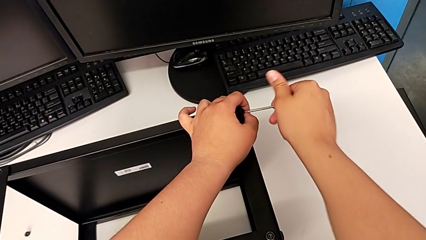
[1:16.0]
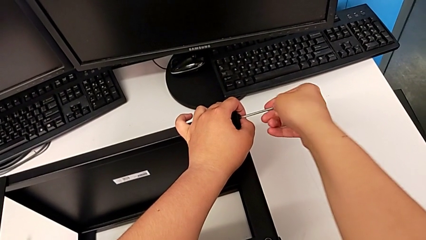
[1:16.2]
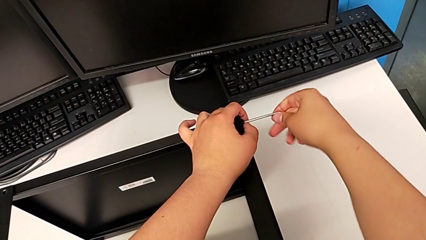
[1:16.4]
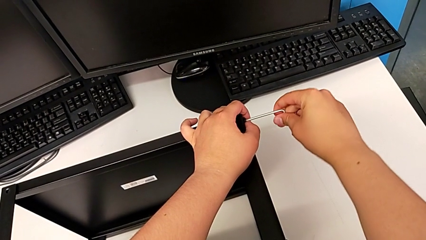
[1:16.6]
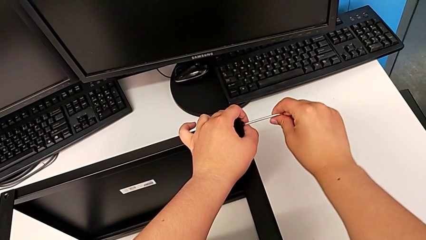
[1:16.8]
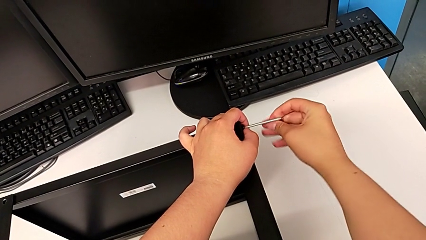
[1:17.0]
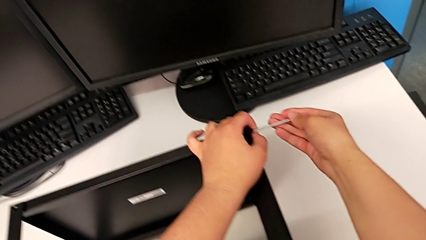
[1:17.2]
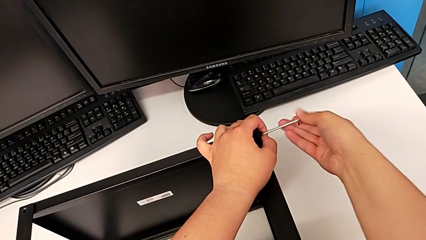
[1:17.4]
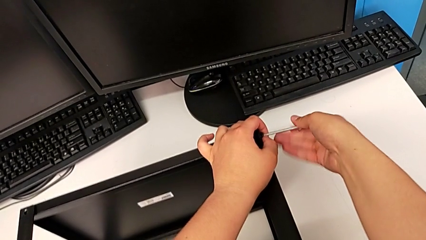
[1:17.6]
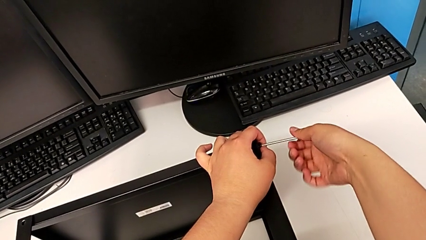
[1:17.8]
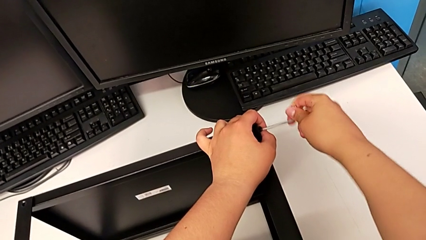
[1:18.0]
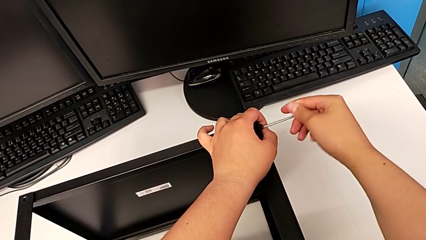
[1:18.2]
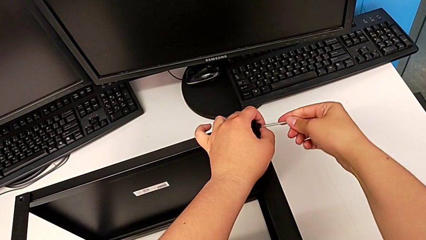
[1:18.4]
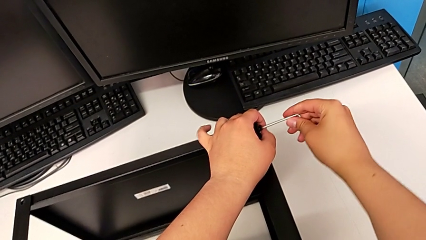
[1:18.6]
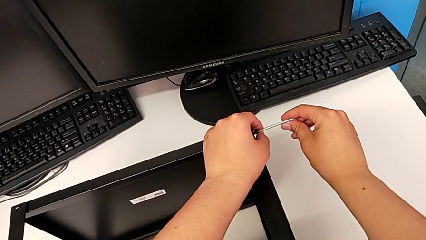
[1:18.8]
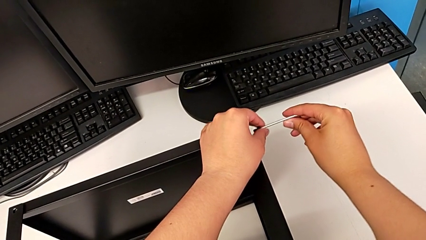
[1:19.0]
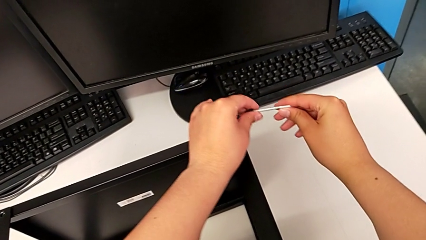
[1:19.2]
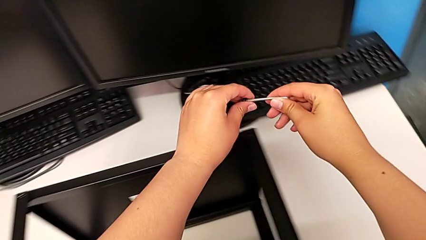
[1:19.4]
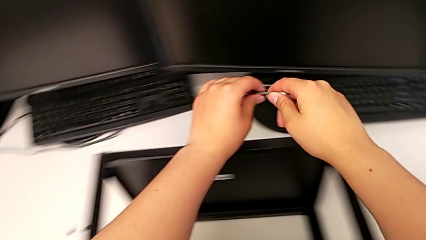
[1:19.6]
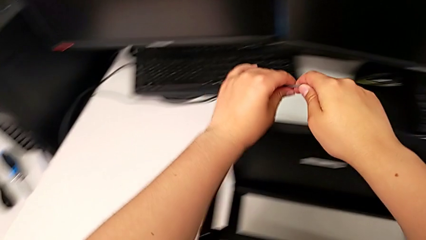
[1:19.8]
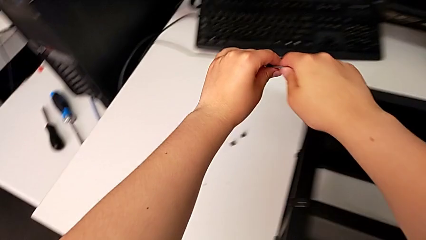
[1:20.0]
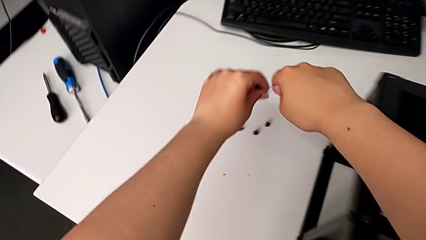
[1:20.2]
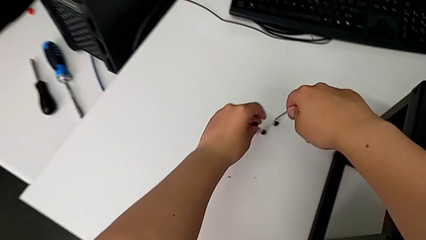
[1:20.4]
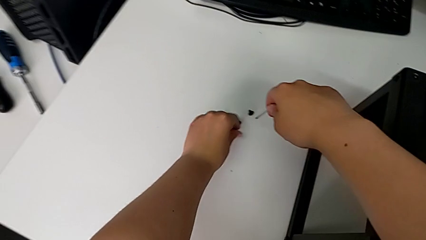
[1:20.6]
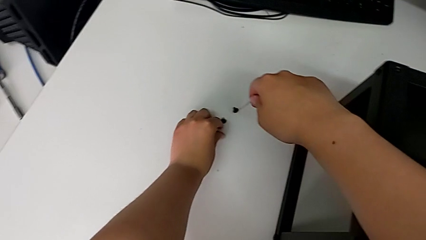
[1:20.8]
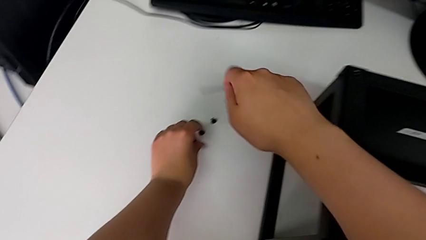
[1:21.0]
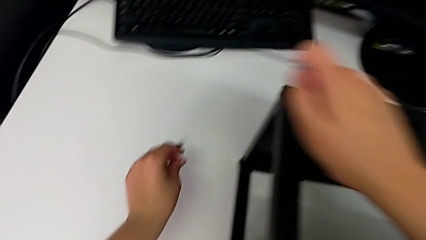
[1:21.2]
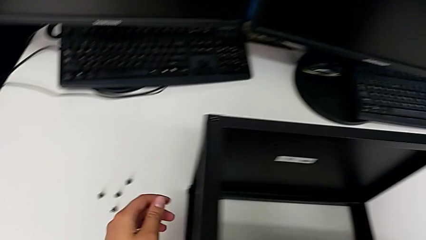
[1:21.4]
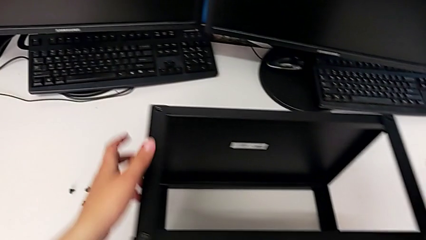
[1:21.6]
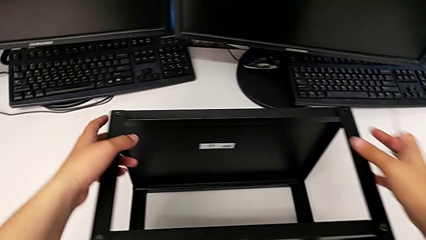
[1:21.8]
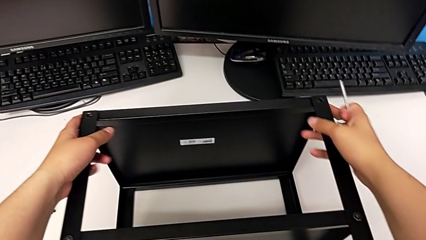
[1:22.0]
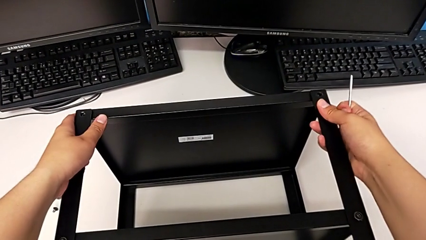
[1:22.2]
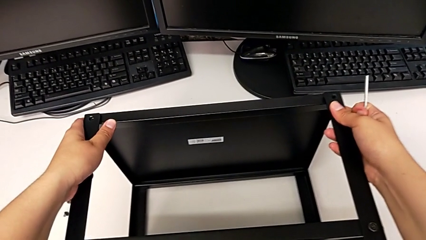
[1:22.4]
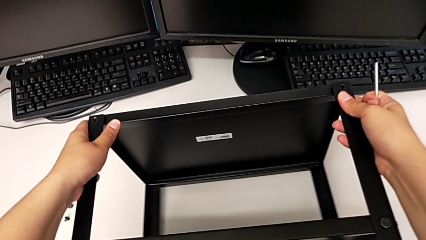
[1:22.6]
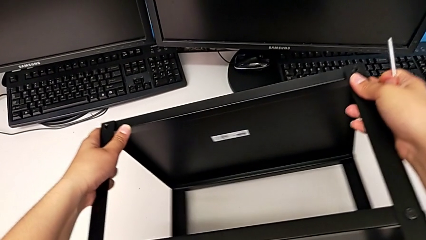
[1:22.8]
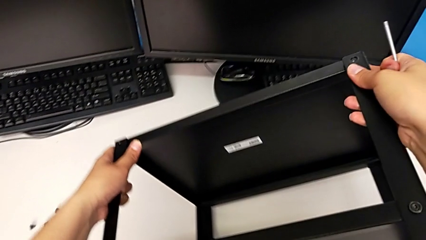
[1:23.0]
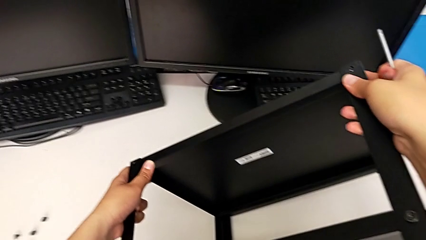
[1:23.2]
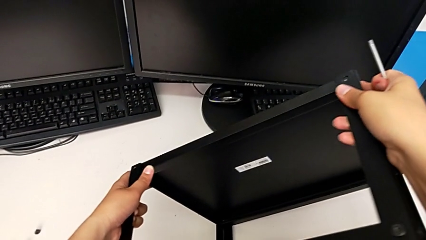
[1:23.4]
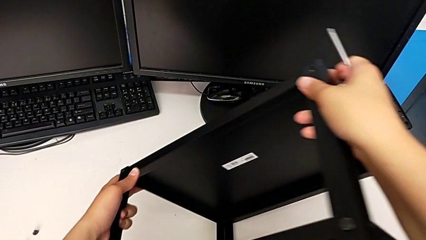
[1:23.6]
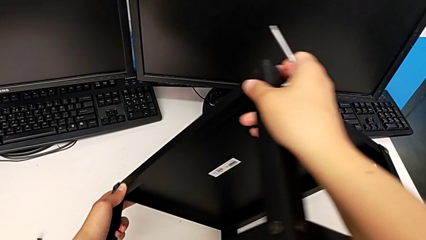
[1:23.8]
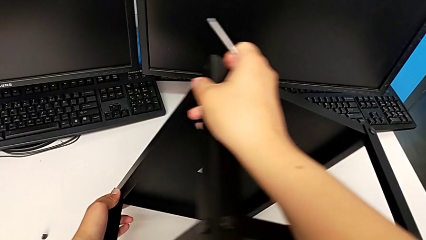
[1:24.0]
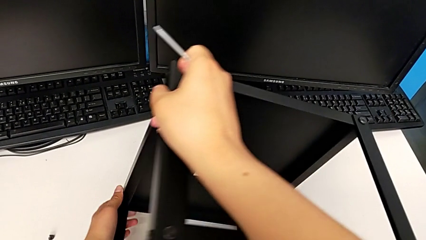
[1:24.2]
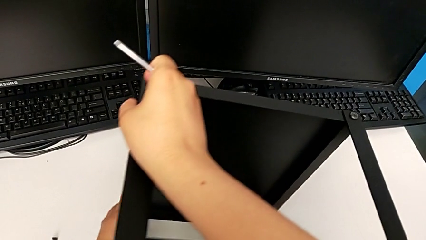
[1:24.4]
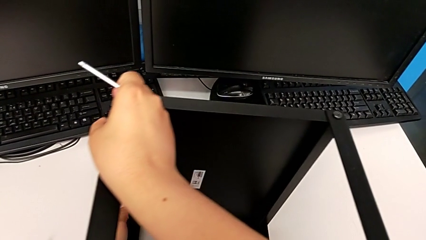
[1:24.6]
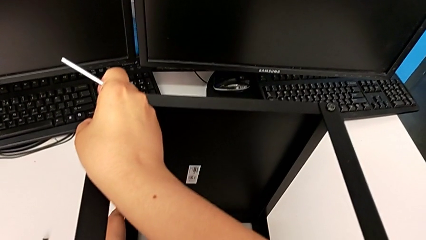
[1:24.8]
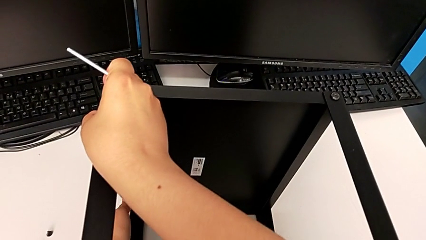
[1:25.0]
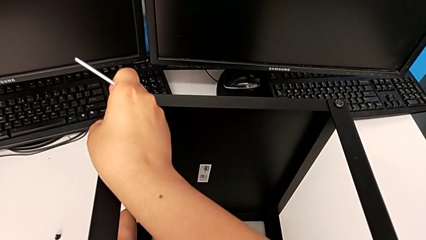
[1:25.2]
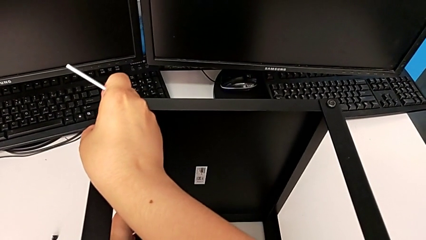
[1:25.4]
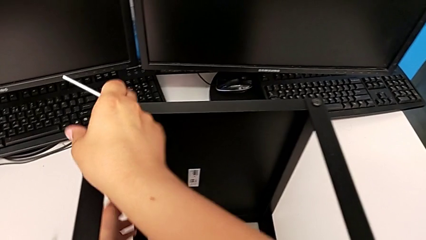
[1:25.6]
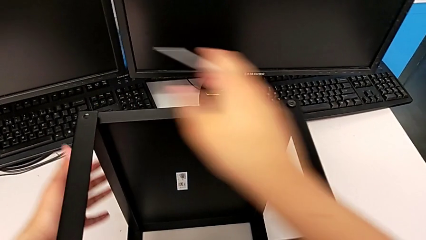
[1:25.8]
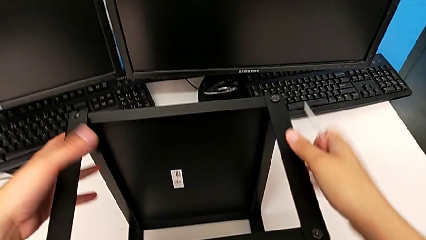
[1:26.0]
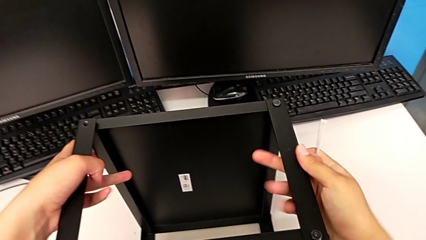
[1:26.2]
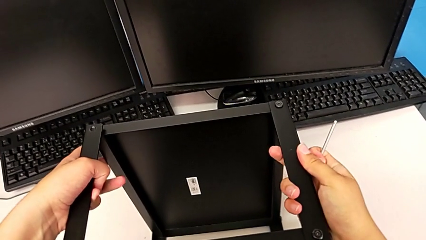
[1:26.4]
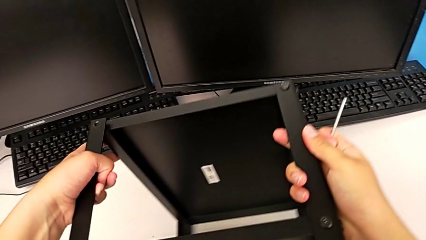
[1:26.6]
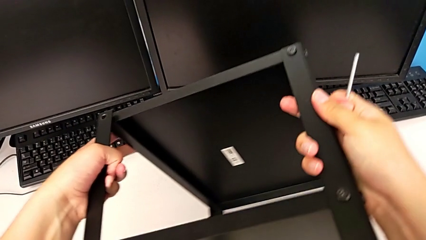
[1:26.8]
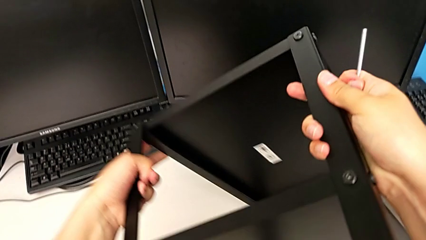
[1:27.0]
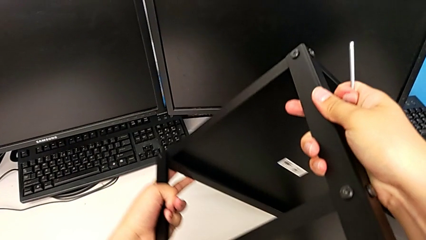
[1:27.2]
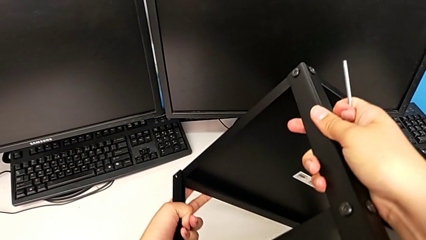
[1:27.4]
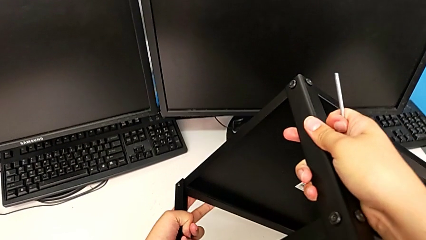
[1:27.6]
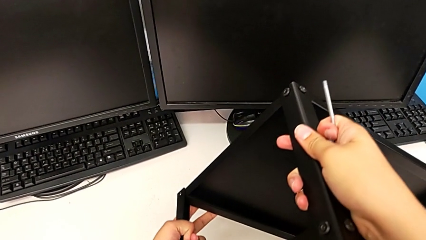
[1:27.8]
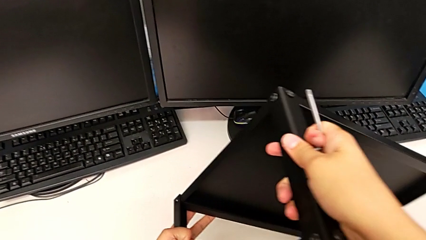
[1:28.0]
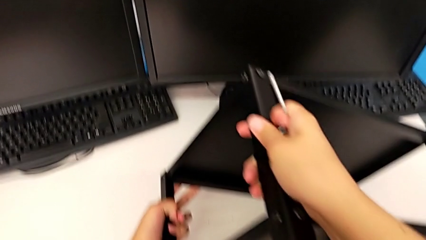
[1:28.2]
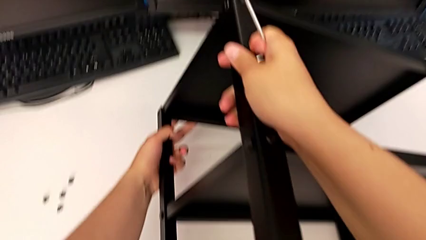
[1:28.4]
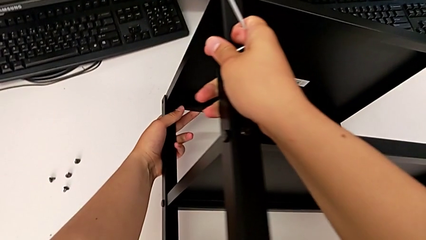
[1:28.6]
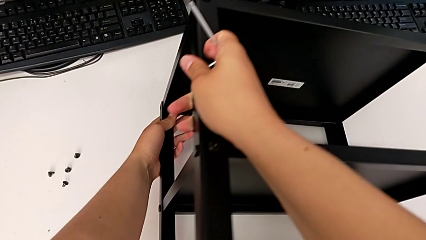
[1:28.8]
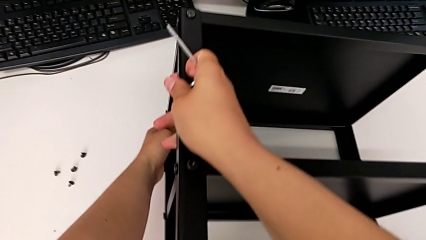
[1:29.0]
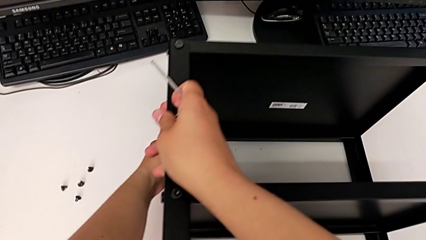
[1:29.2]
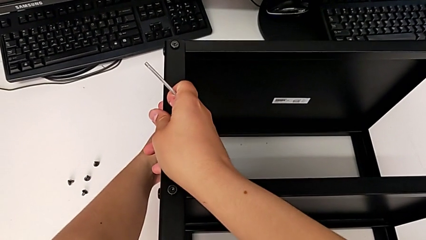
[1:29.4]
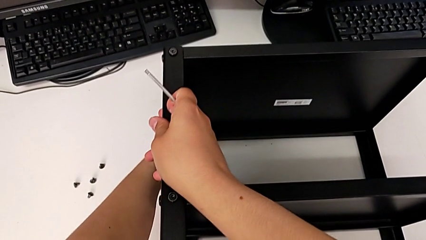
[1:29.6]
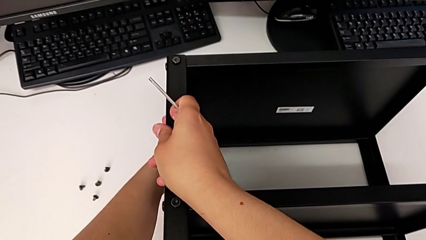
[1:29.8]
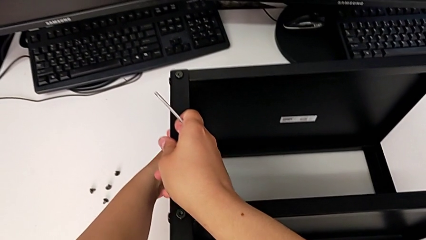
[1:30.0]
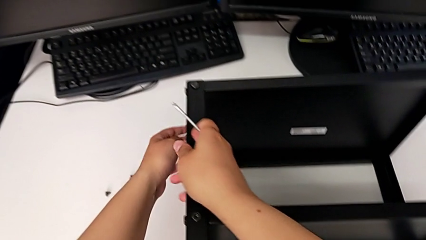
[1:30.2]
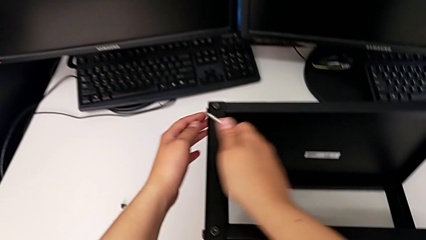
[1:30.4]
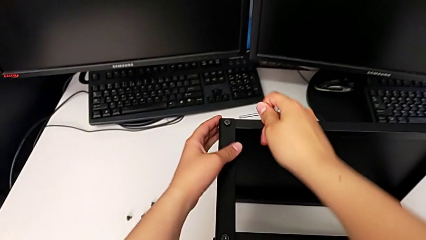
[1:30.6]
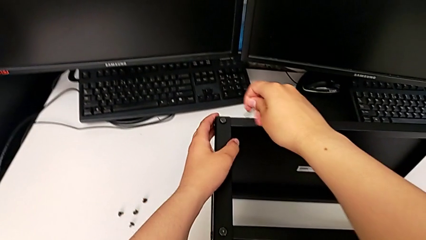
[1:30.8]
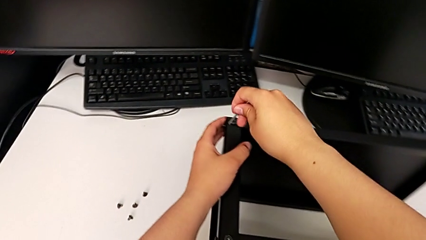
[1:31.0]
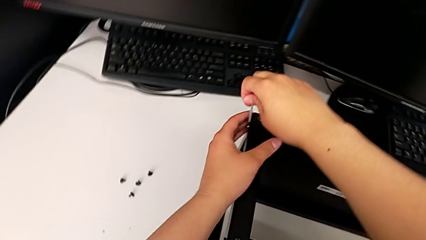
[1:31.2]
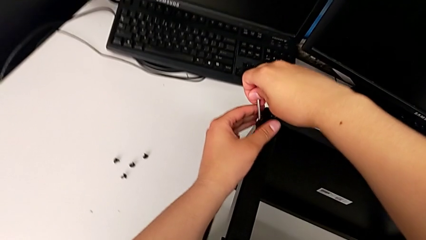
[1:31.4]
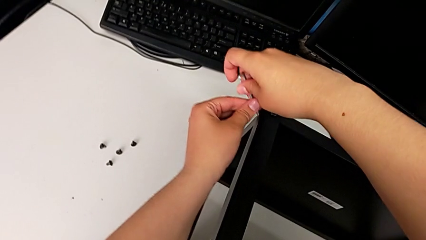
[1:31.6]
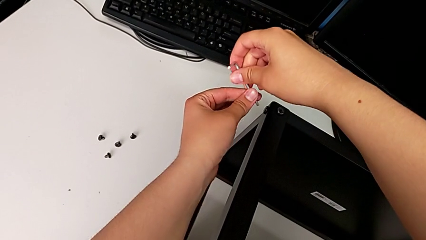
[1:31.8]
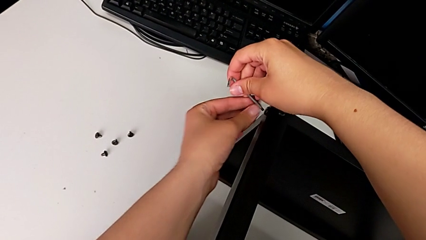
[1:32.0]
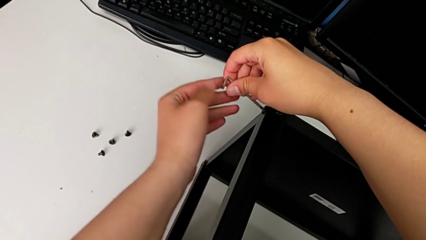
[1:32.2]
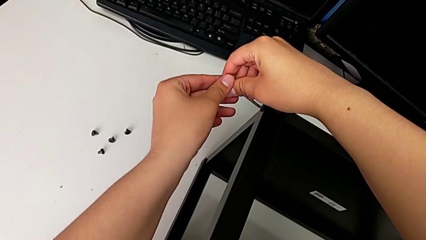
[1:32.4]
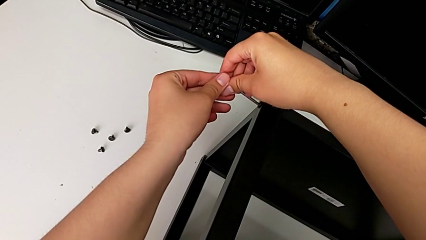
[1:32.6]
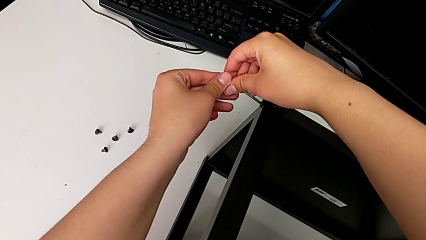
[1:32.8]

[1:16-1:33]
The camera wearer is disassembling the top shelf. They unscrew the hex socket head, withdraw the Allen wrench with the right hand and disassemble the hex socket head with the left hand, place it, rotate the nightstand and insert the Allen wrench.
